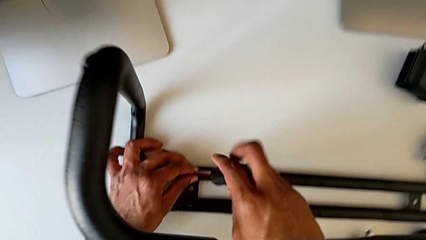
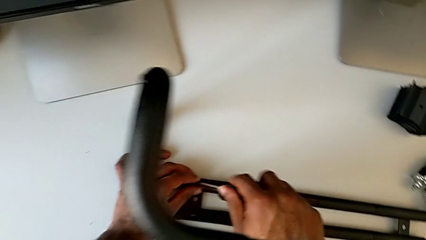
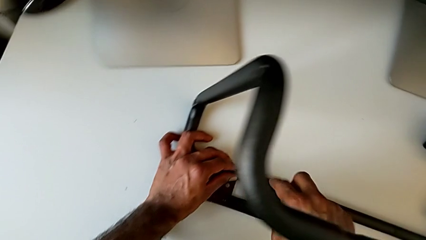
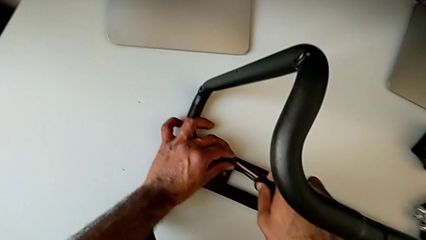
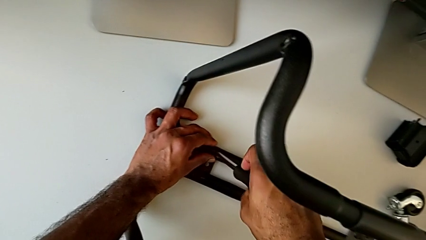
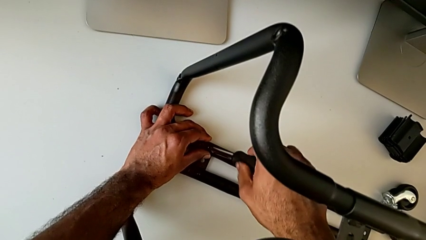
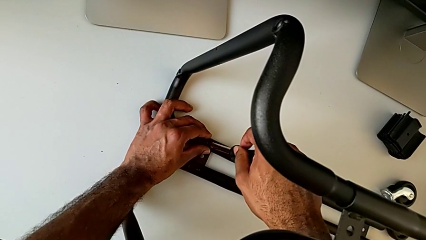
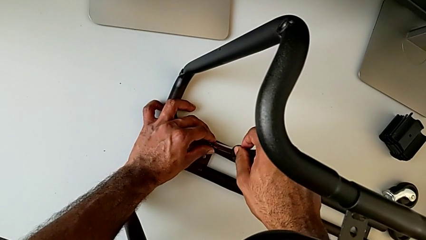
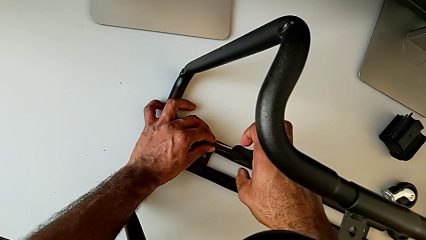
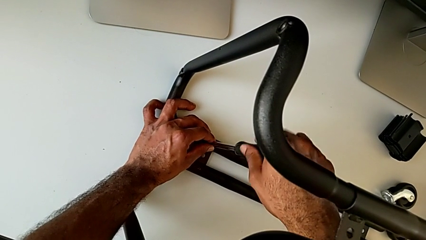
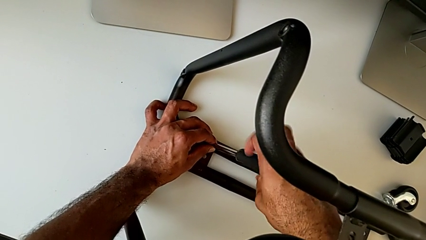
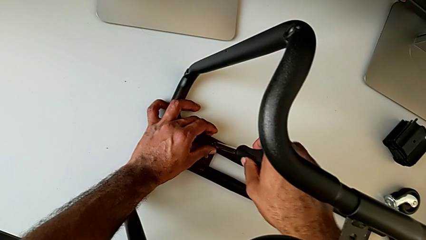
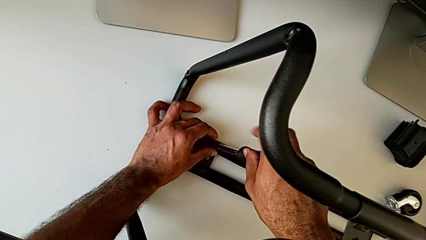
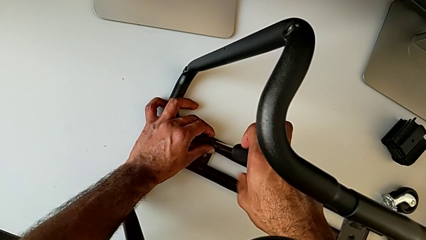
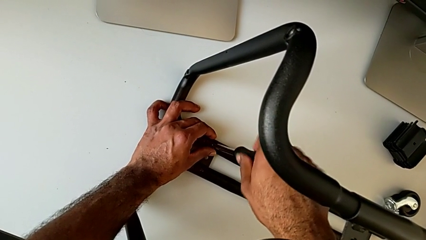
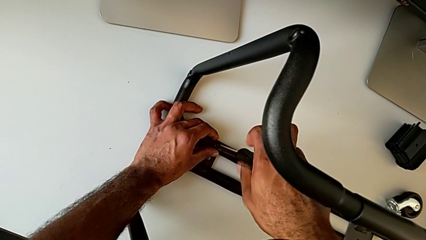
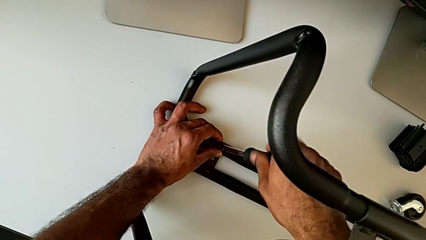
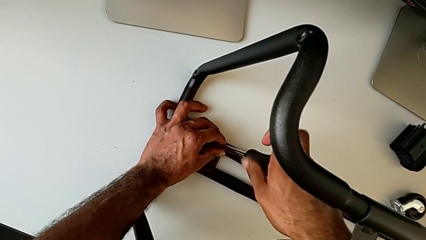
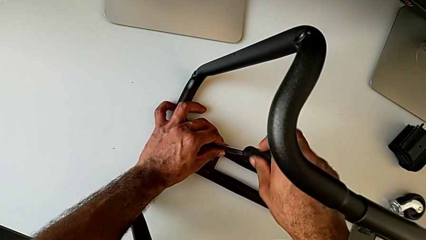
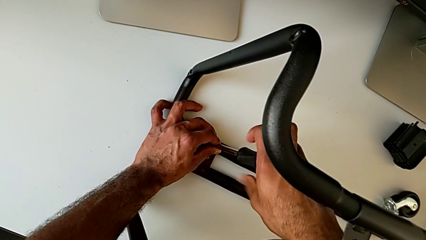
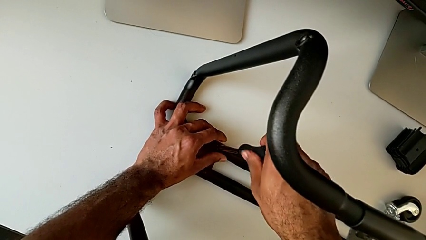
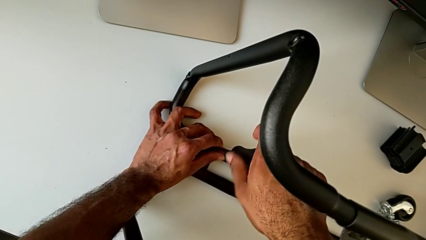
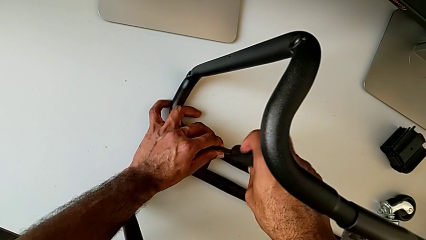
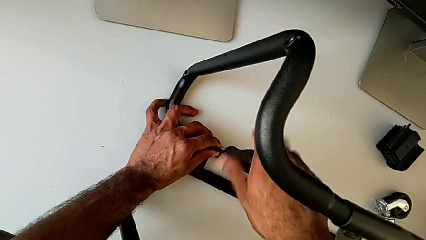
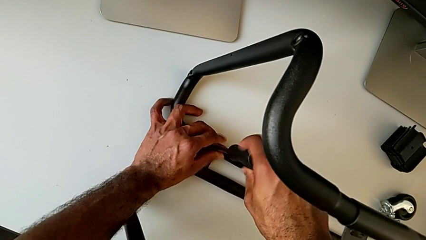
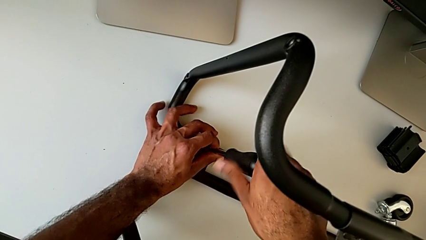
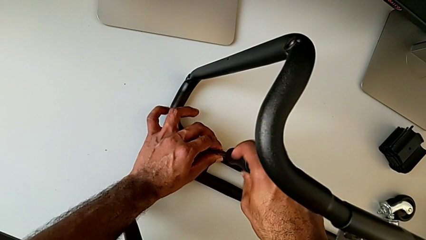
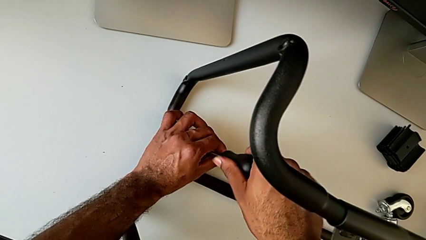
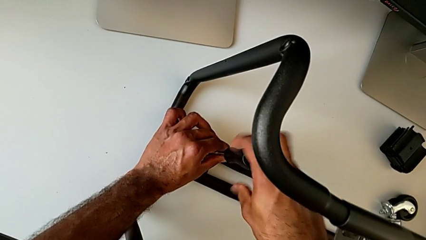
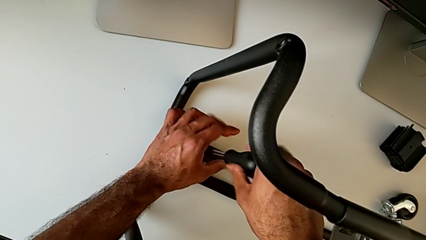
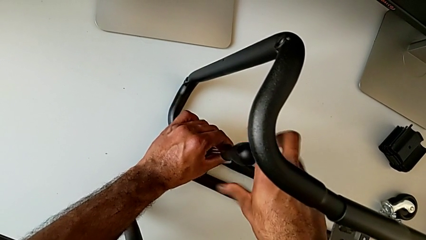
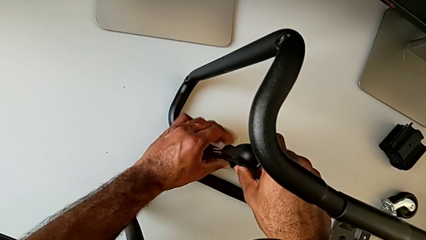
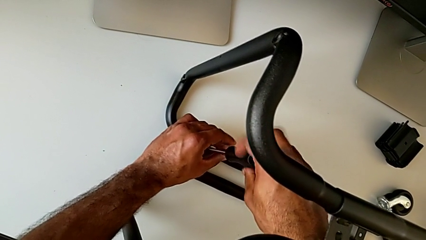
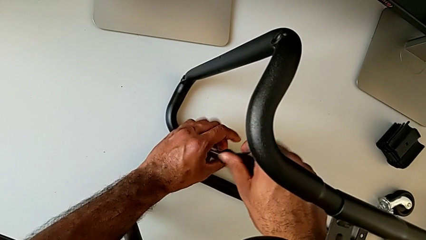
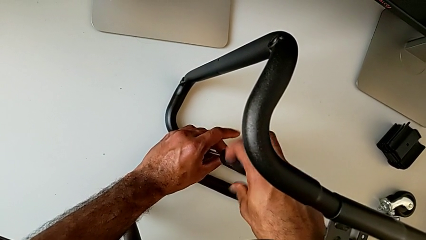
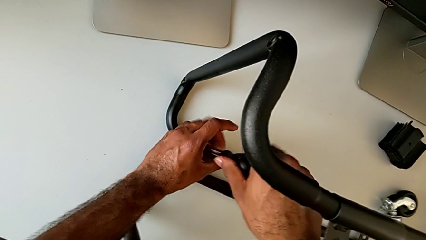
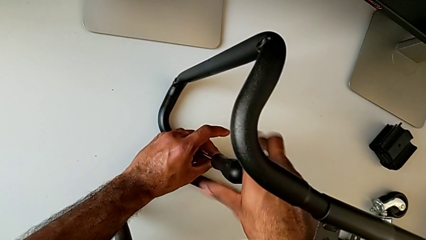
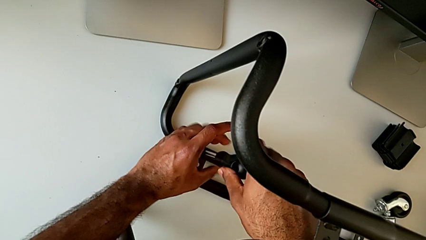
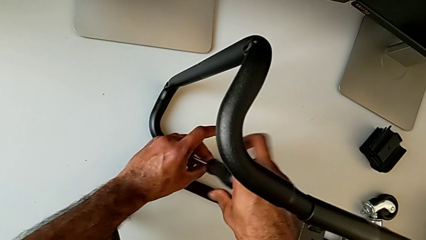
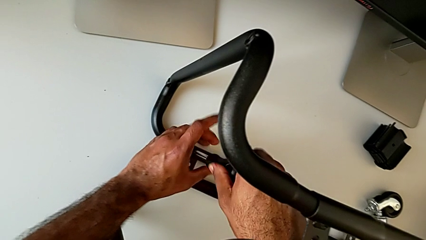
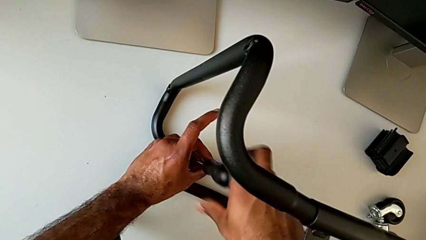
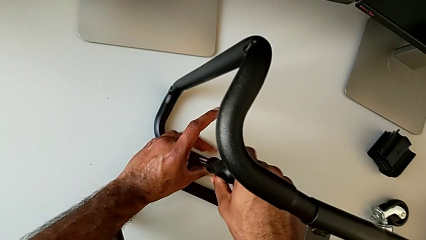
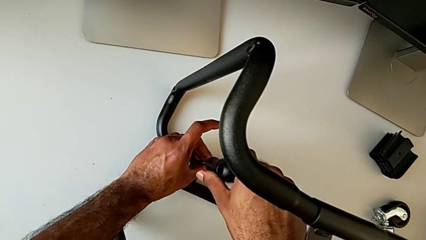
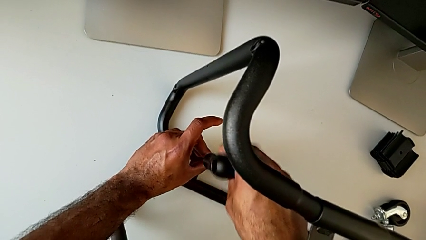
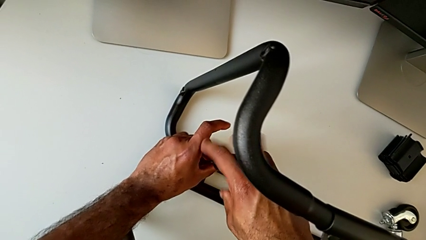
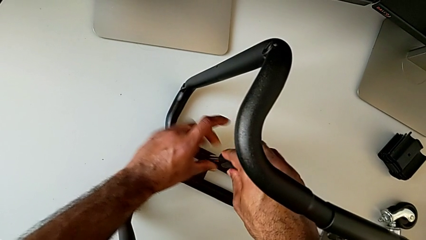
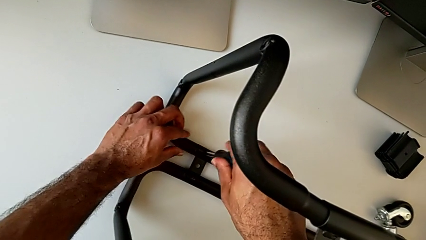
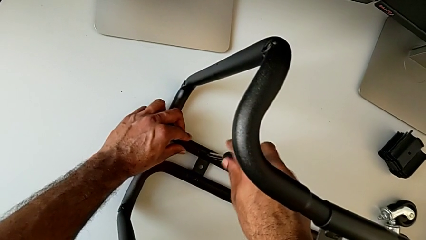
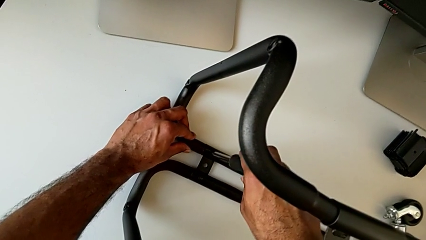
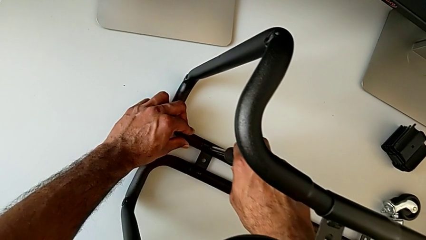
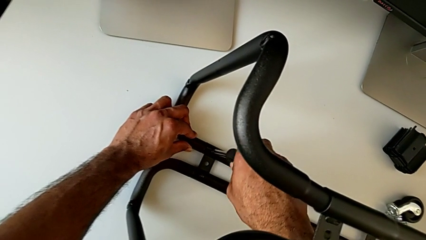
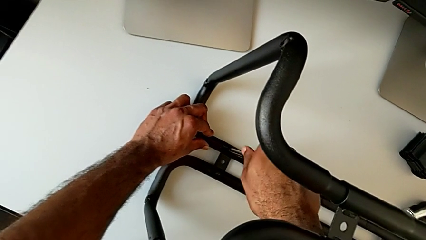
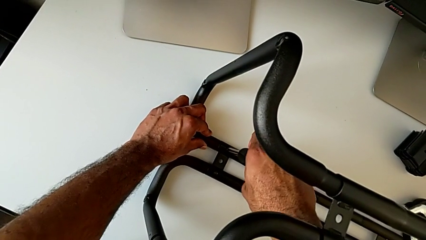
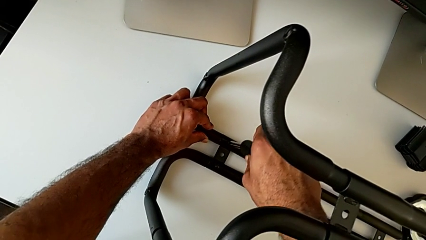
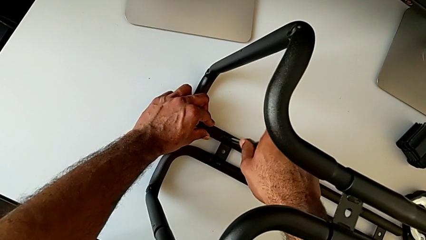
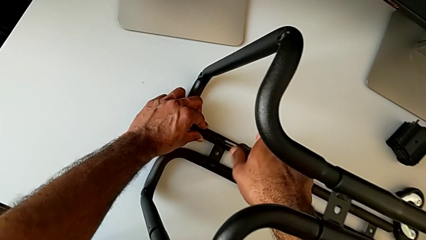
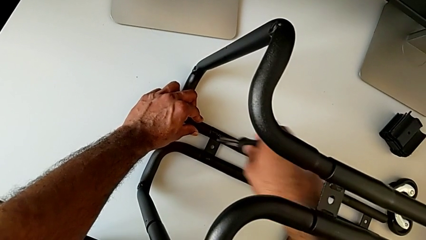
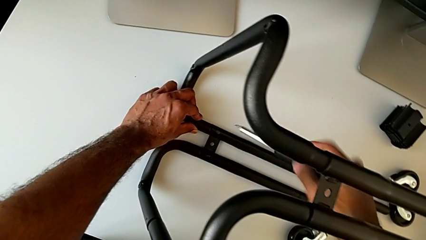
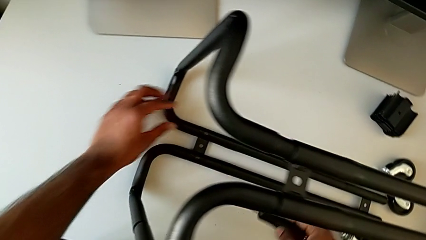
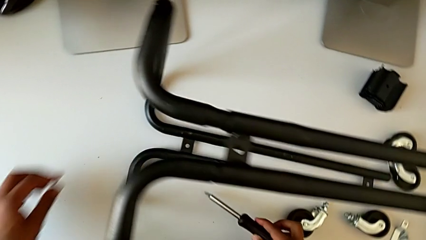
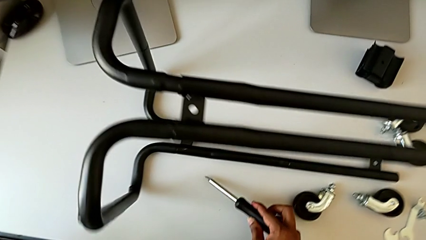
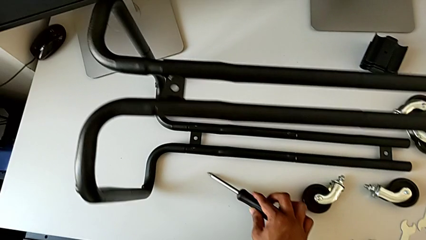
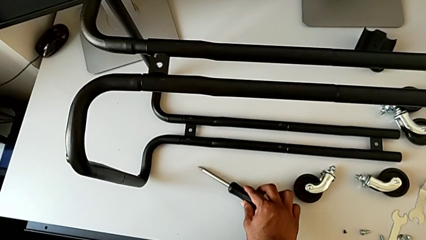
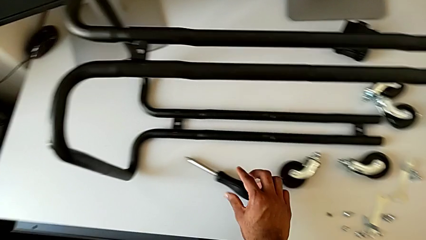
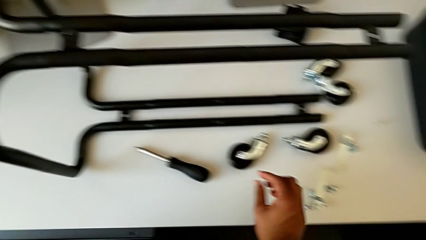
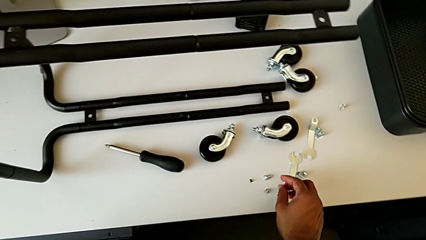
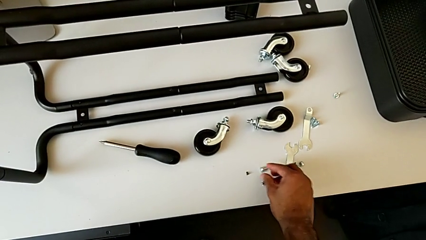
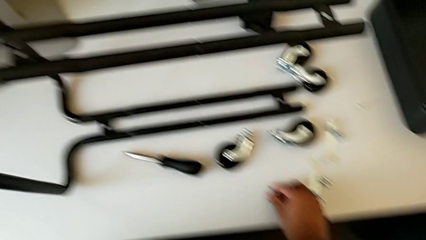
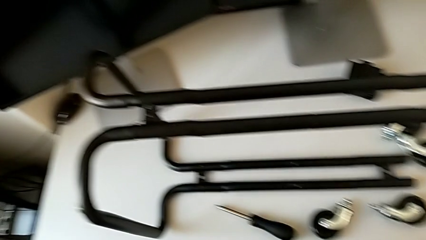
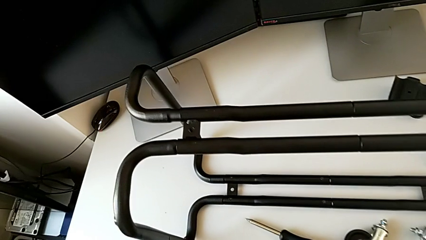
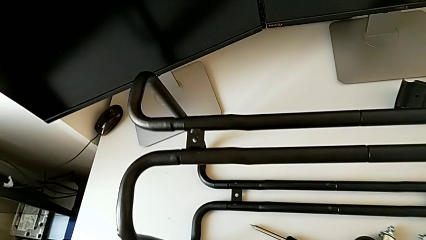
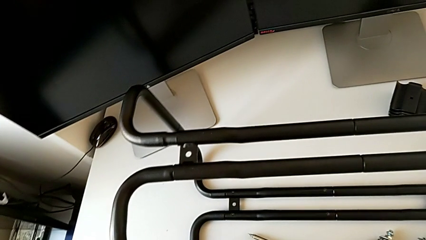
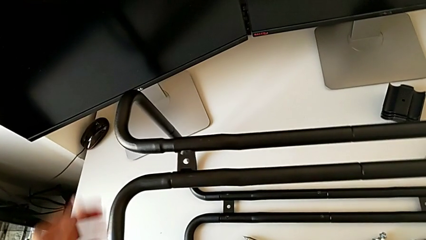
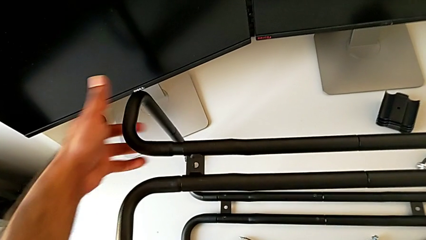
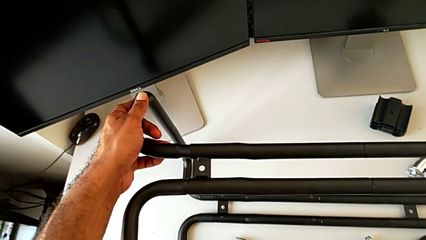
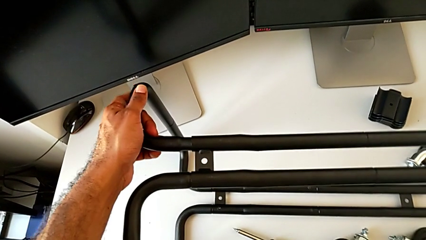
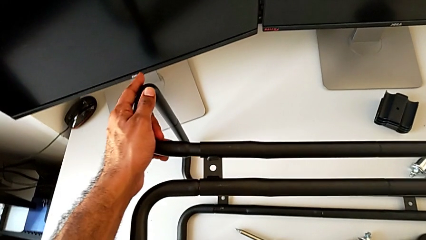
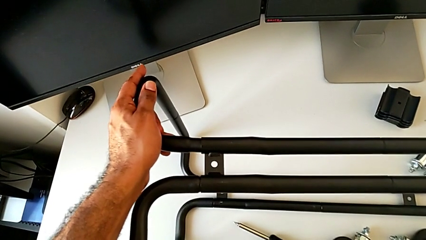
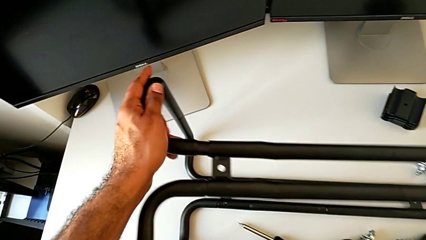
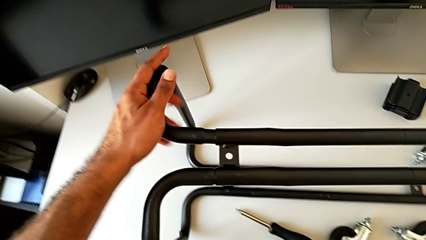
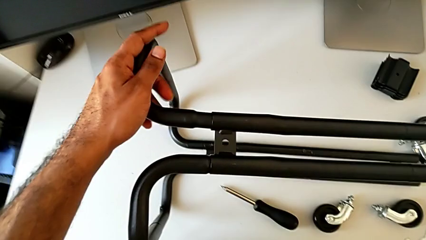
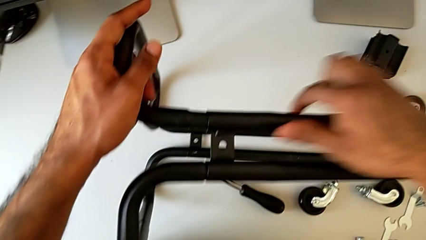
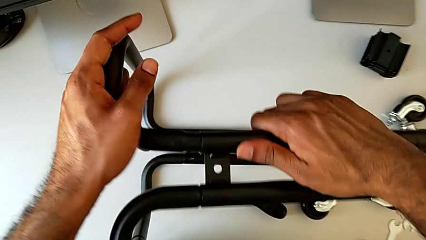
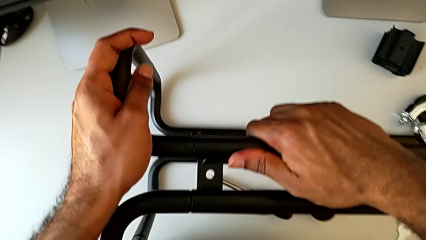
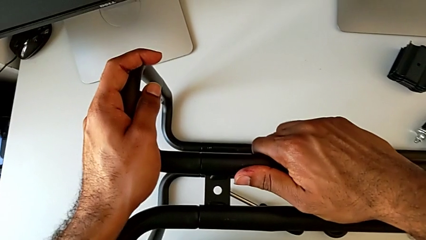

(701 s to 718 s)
The camera wearer is assembling the base frame with the side bars. They keep screwing the second screw, disassemble the screwdriver and place it. They approach the screw, grab the frame and insert it.
